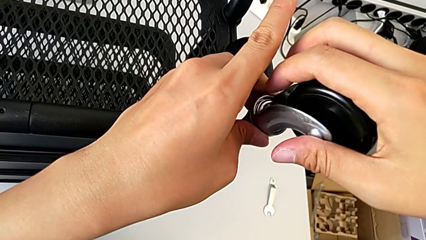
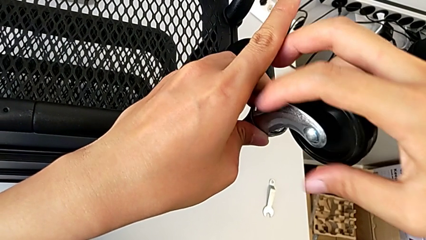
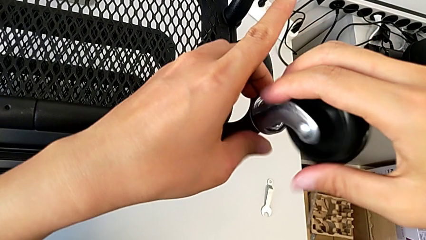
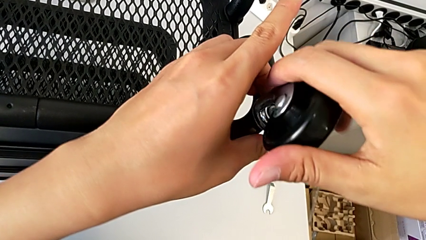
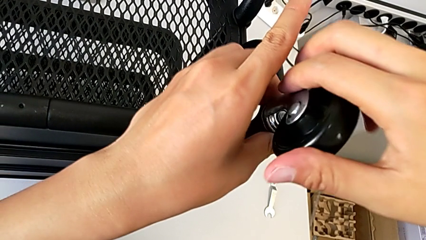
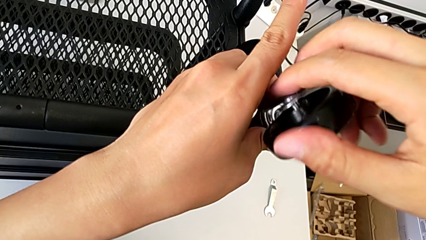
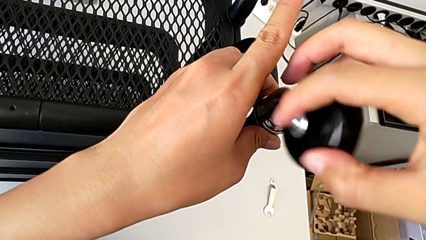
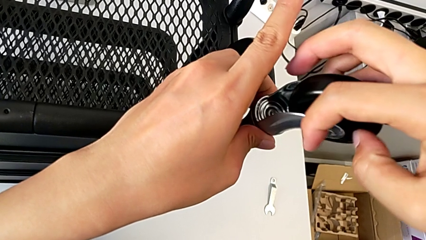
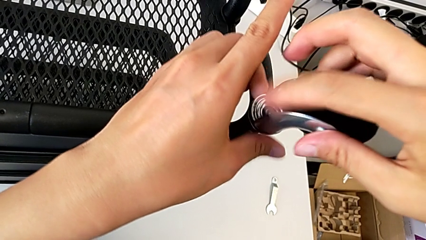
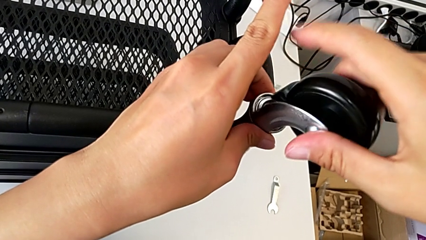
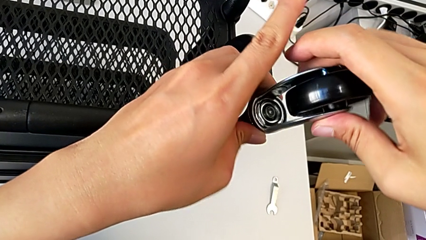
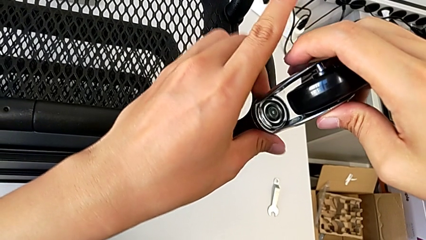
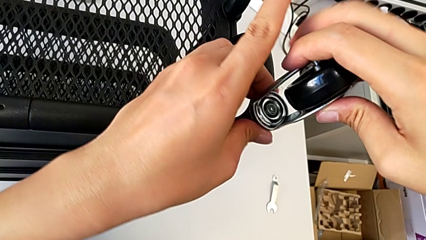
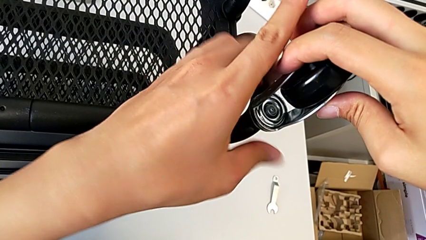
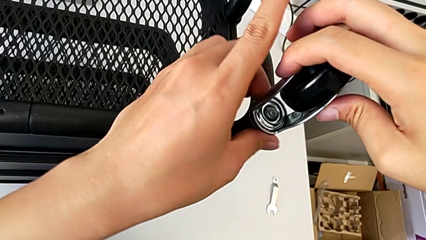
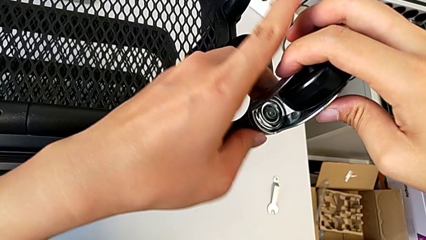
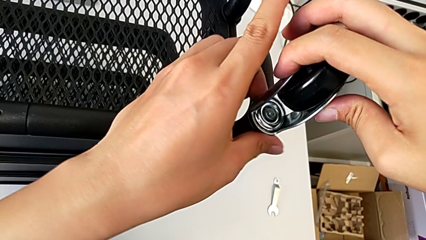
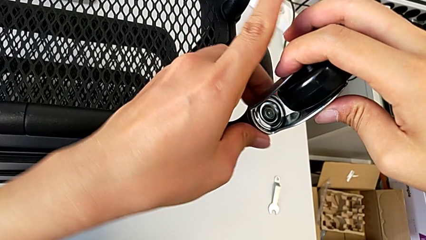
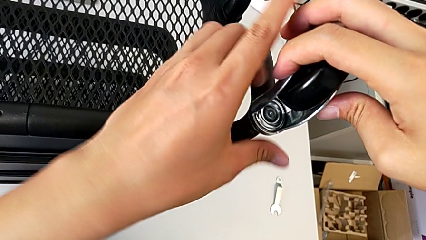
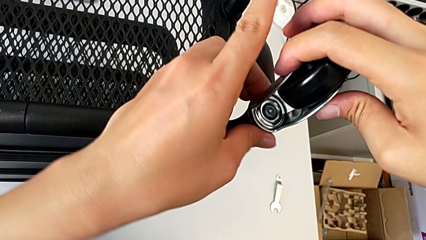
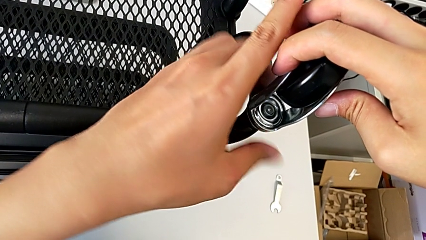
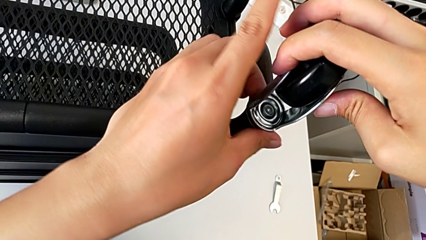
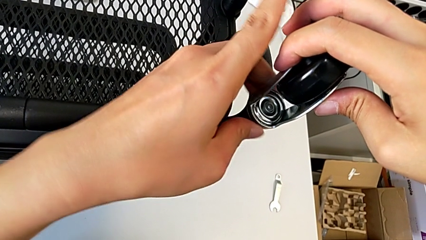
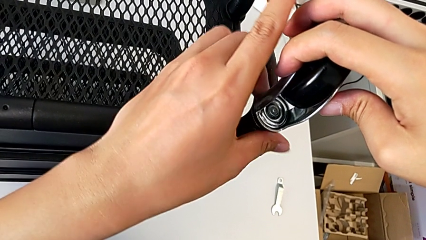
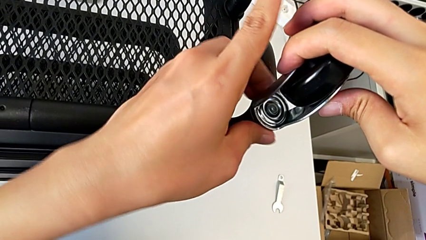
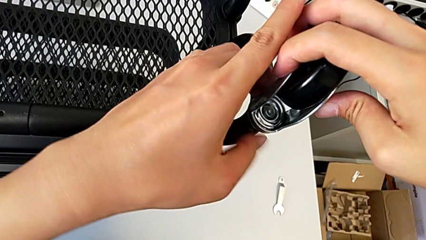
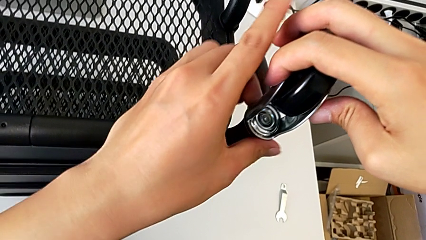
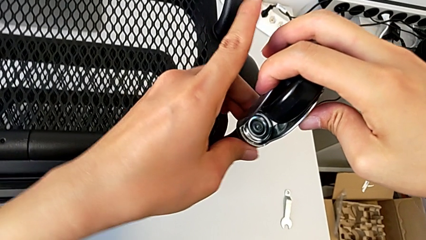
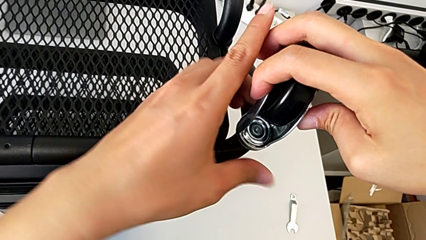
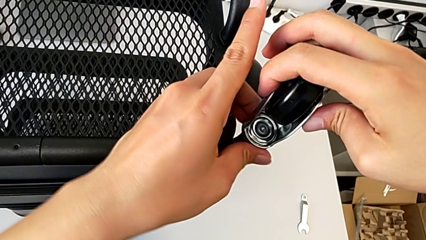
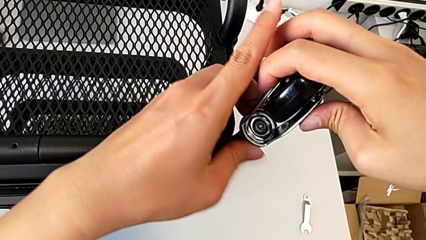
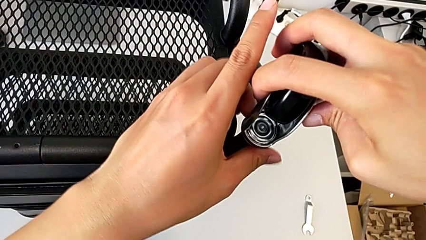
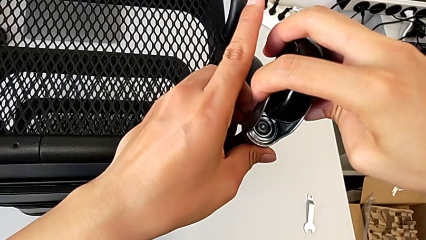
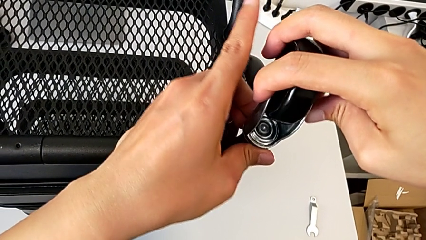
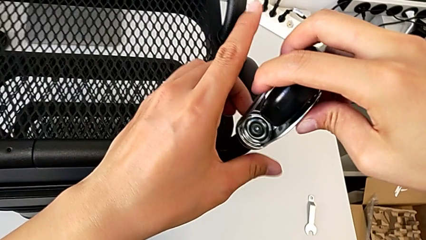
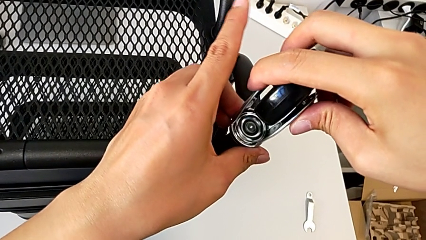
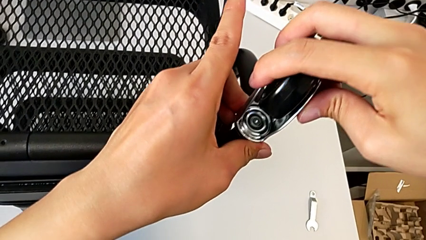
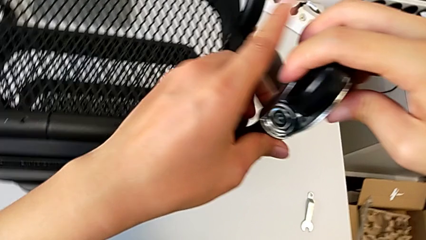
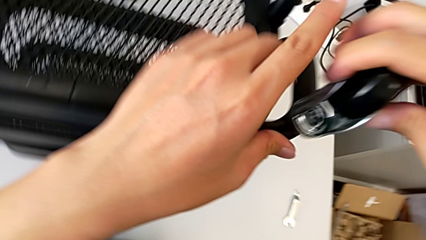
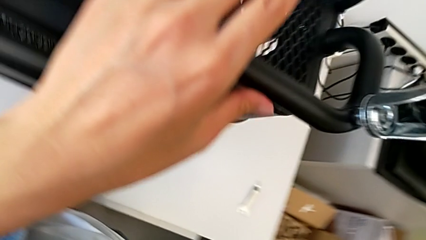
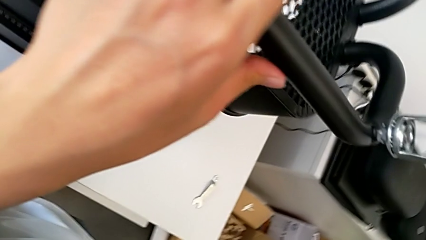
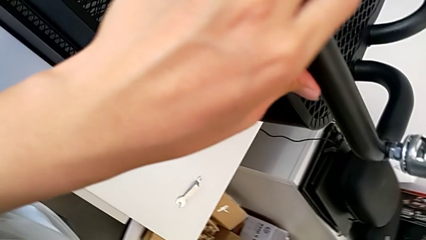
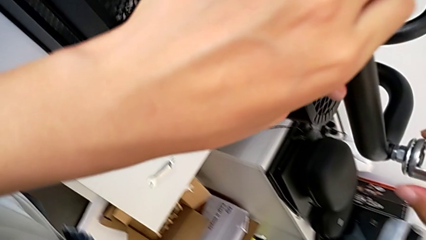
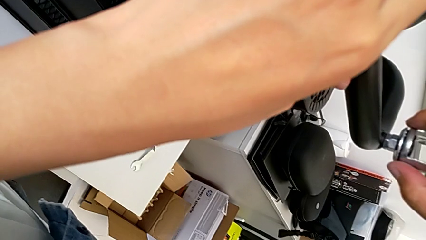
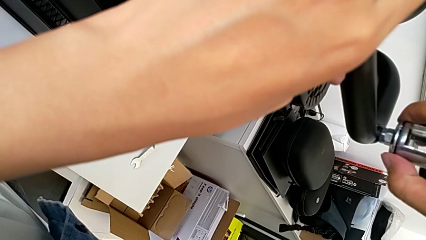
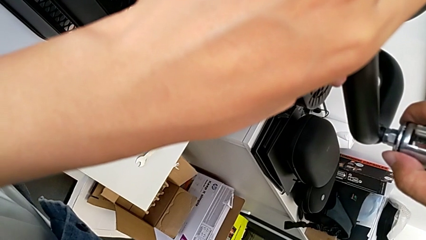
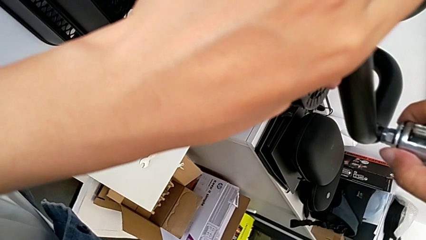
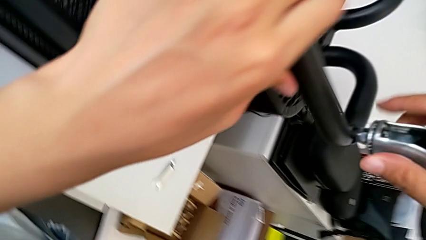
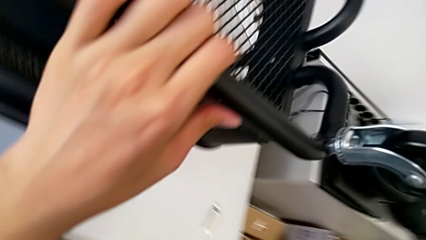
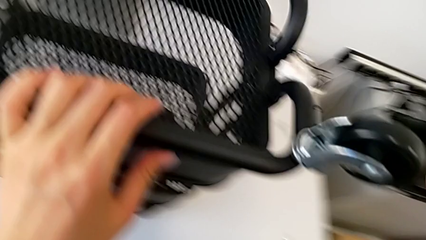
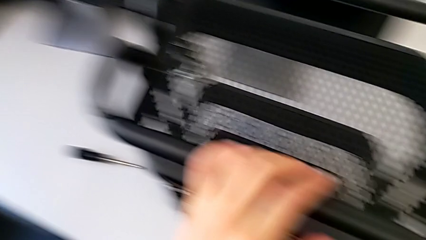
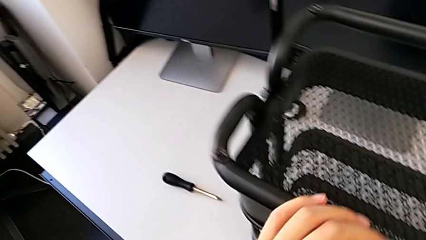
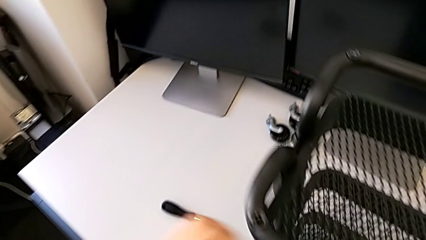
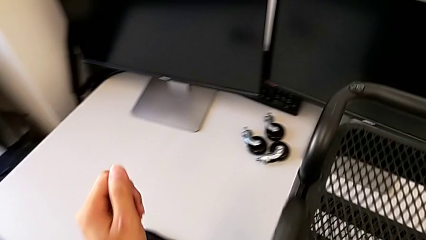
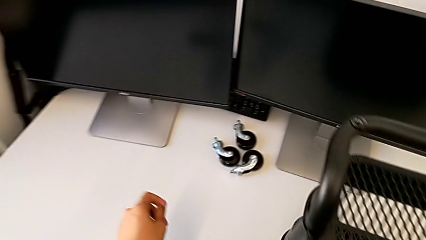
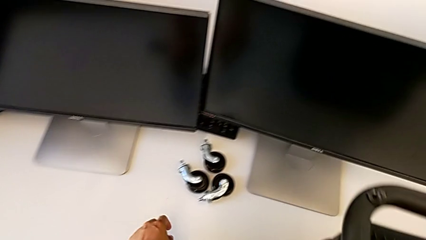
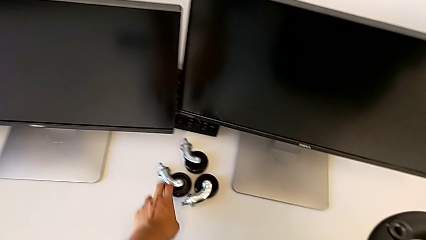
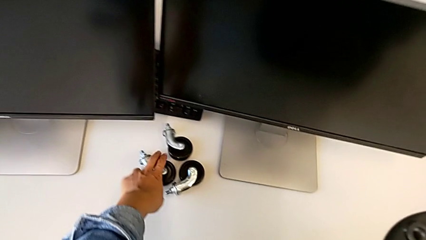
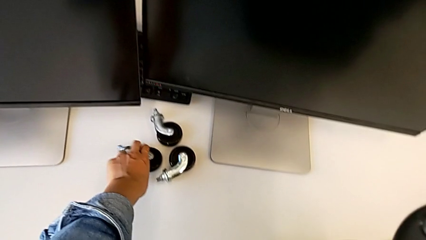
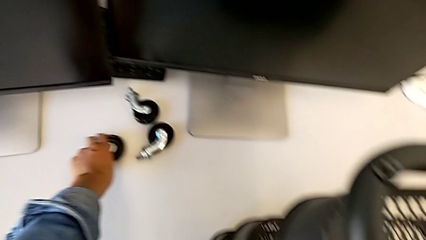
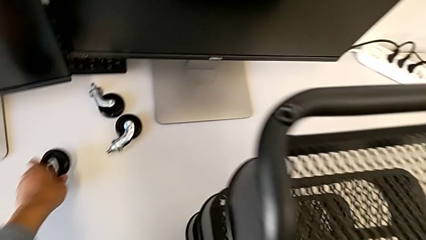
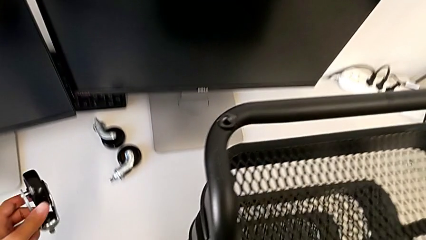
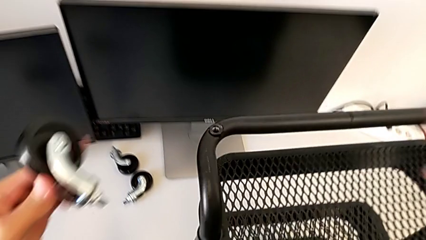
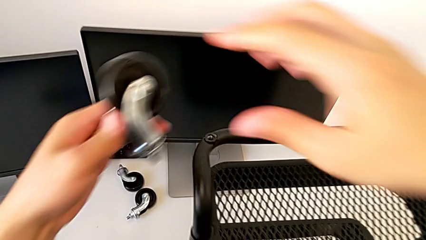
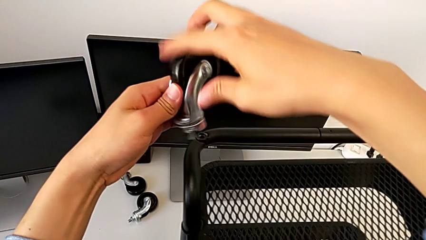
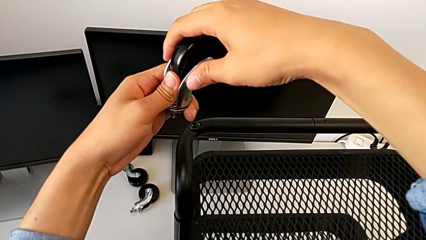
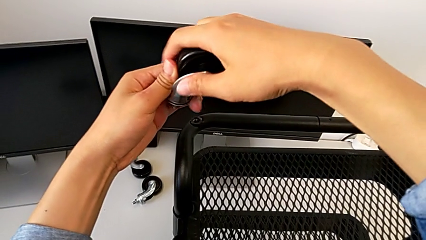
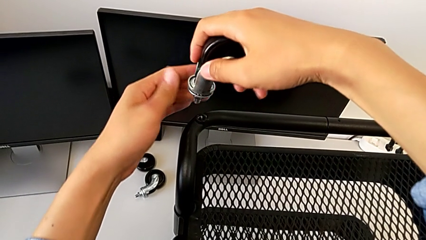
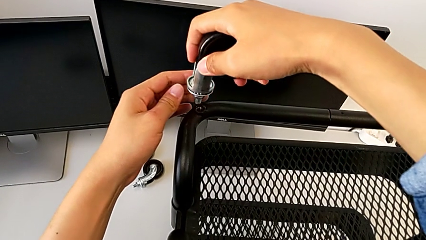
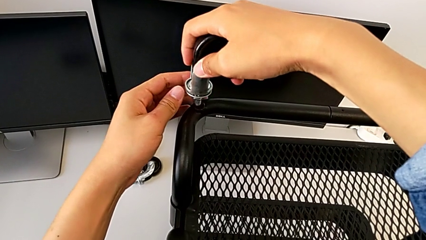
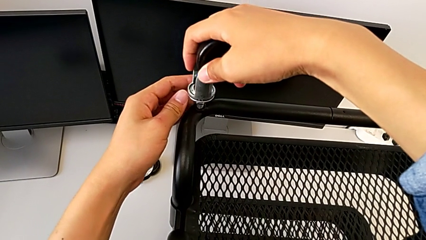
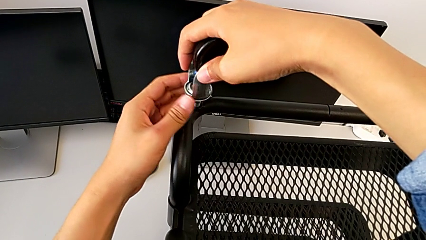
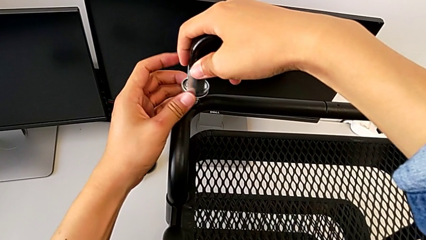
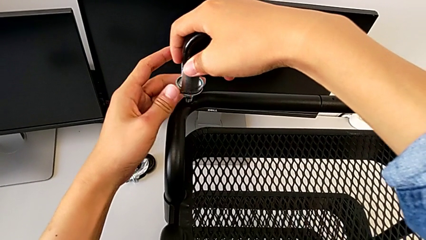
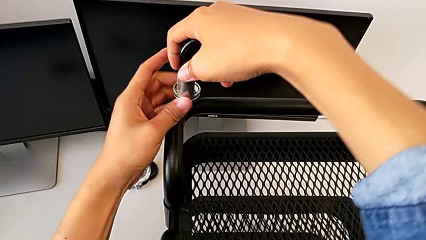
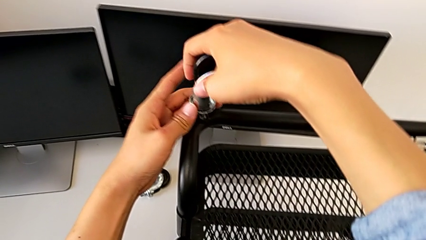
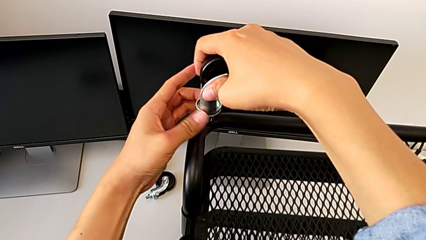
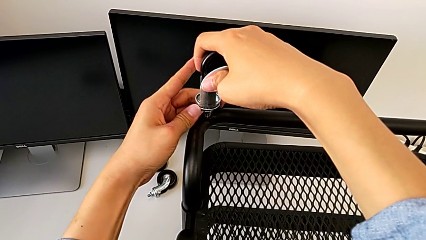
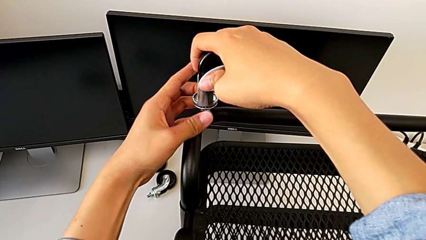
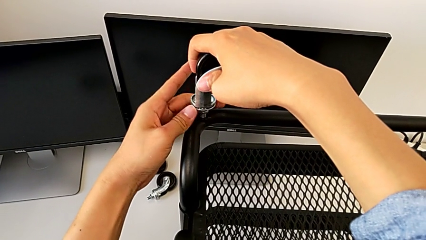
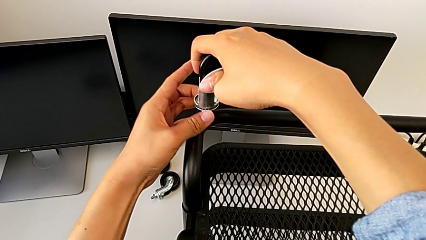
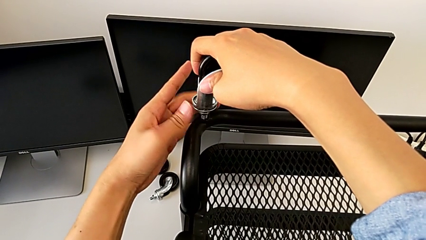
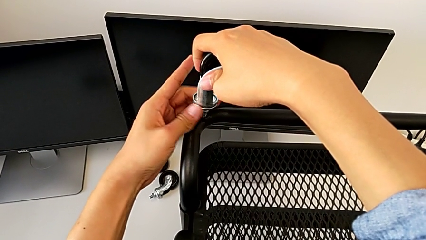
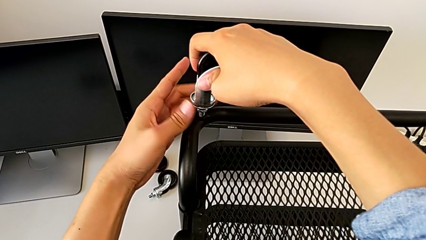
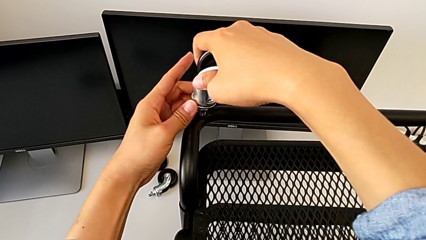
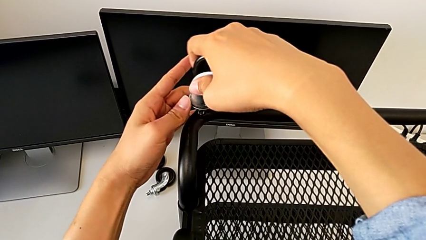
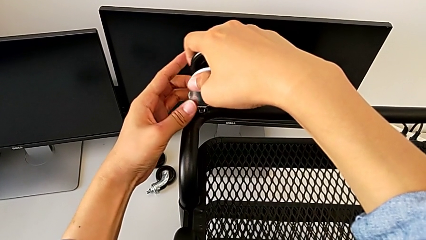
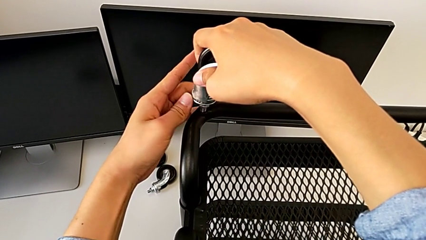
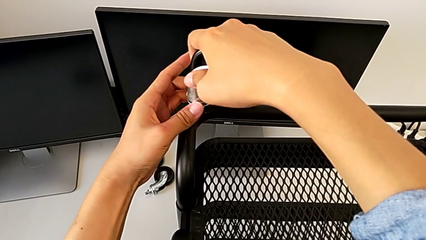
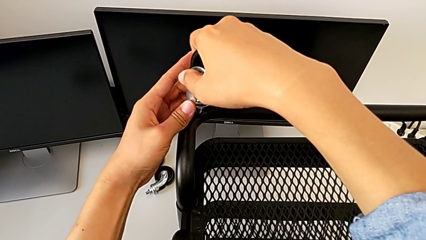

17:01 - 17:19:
The camera wearer is assembling four wheels. They keep screwing the first wheel.
